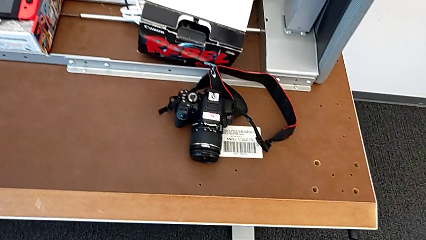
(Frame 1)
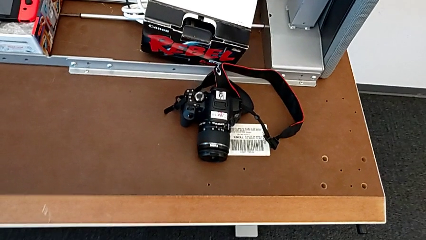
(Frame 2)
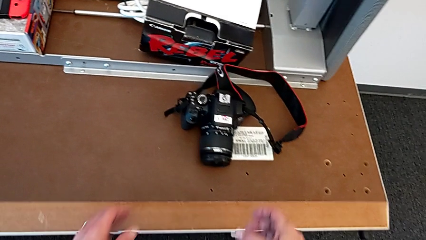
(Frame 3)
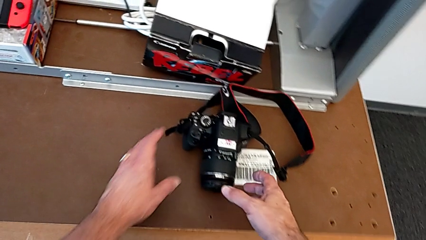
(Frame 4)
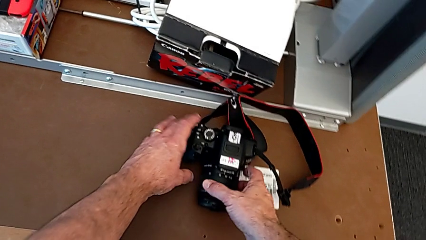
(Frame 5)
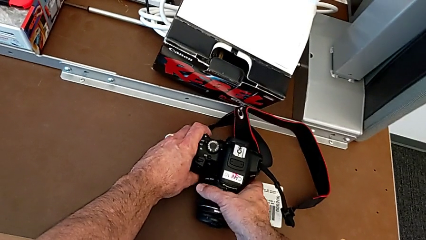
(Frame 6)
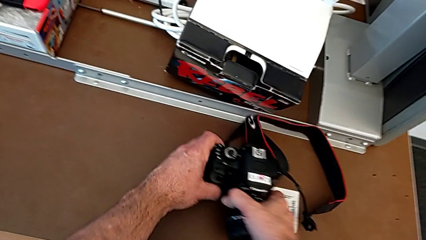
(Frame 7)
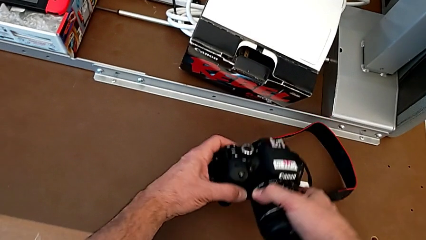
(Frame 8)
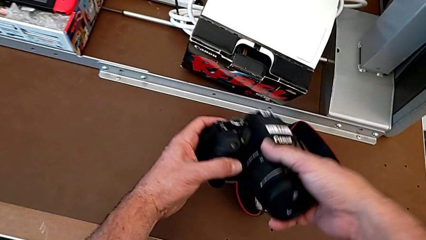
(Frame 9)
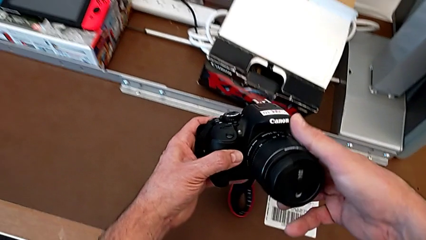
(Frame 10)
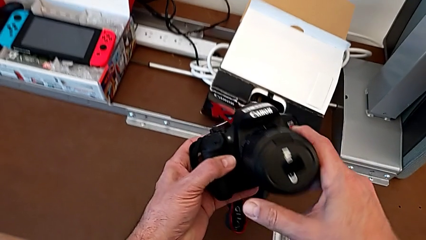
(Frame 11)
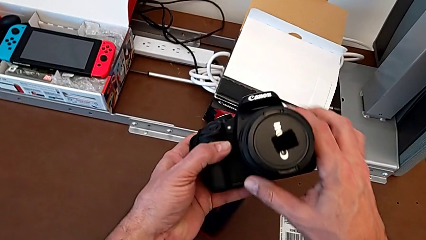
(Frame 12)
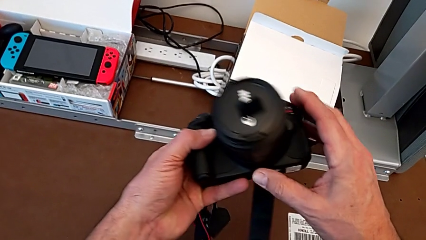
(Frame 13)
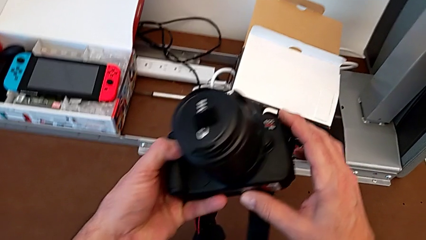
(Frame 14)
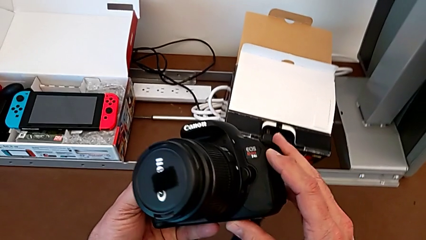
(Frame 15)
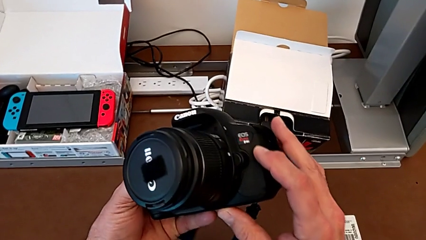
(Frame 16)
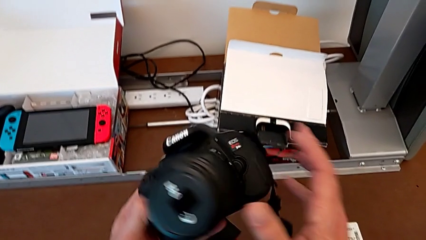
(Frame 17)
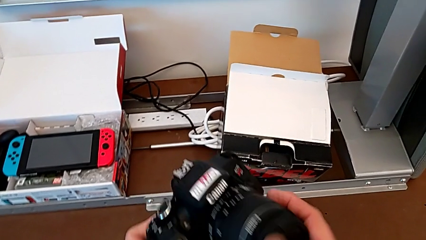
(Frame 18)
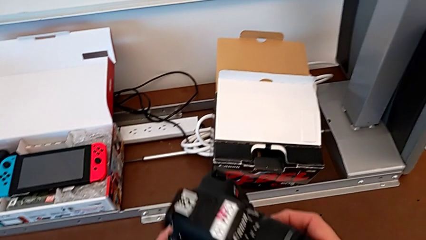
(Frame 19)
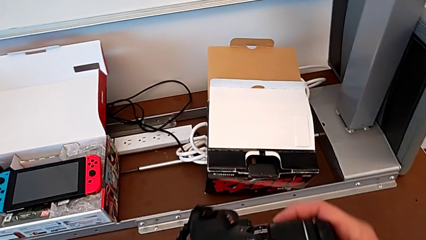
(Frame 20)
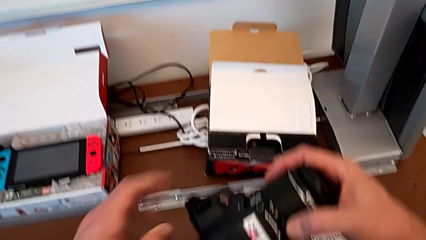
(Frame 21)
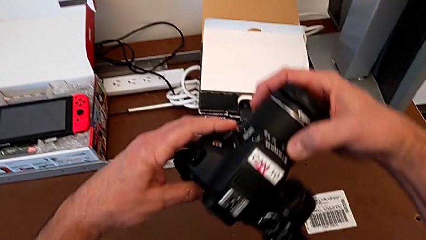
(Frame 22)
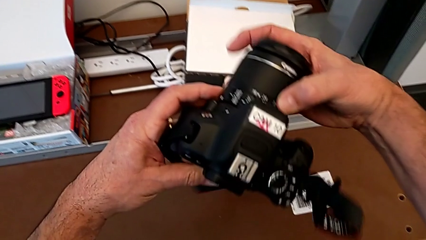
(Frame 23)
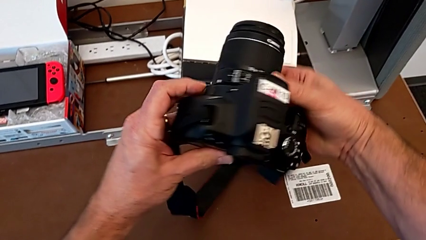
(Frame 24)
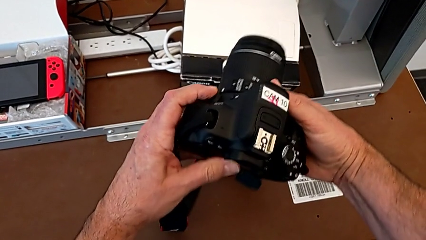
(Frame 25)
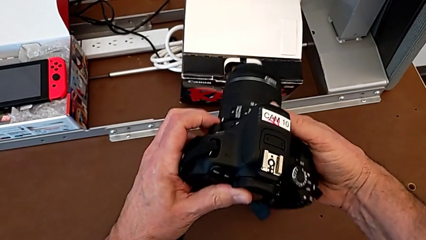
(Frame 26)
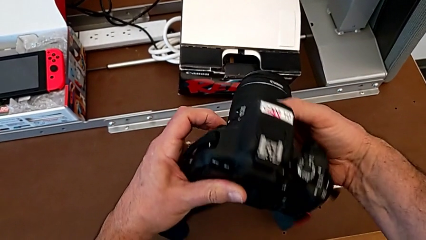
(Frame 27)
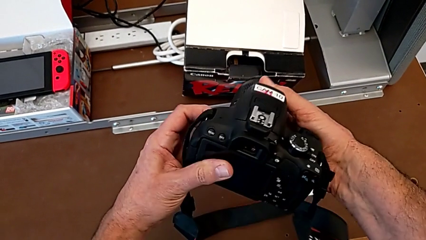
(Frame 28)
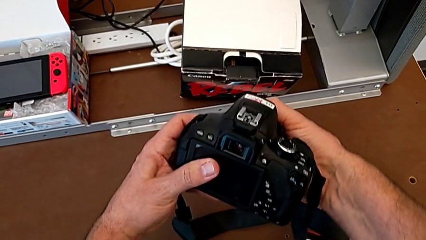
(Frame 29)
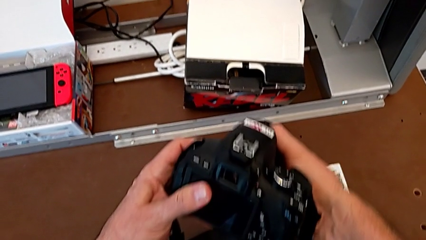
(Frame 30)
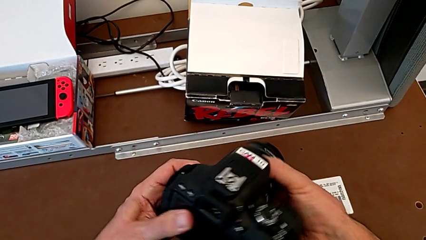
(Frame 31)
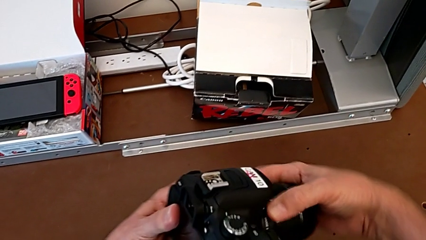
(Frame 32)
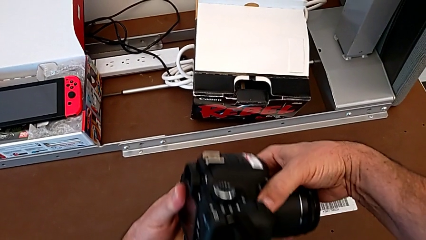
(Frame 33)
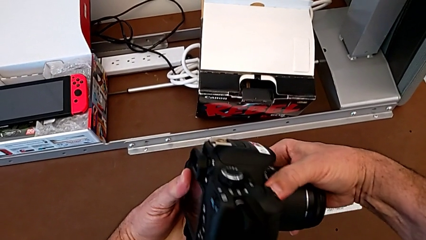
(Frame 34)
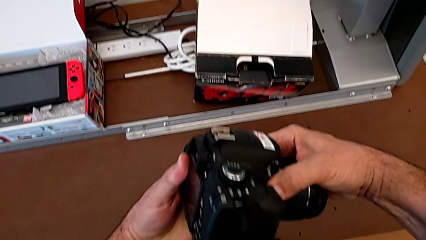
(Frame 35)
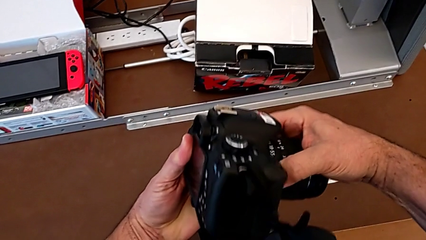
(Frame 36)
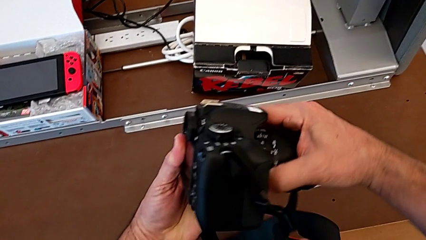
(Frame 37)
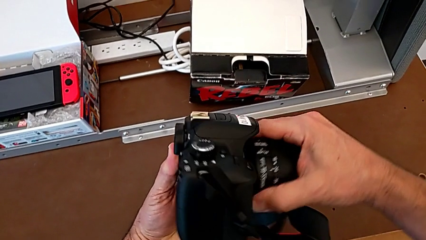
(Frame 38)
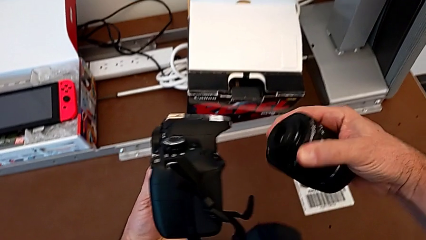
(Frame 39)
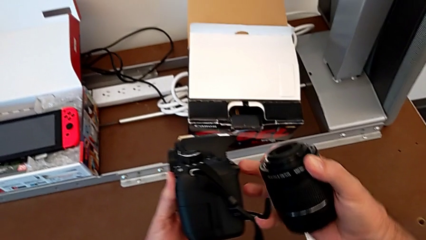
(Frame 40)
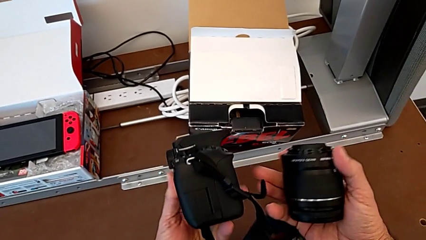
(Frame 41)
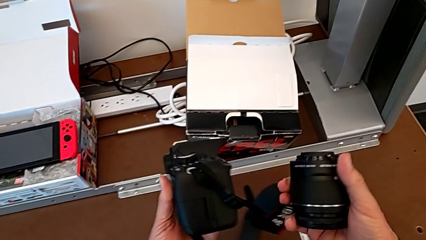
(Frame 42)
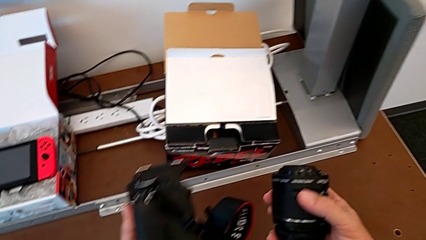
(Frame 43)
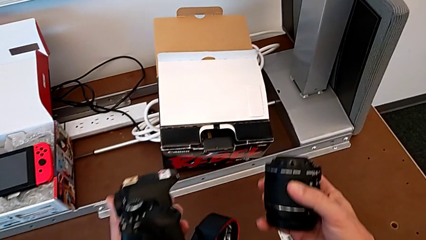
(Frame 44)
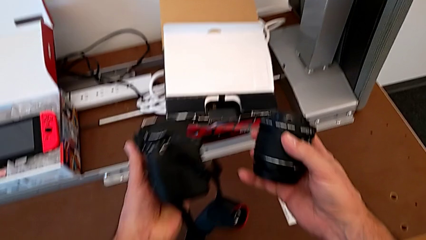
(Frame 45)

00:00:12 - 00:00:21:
The camera wearer detaches their lens. They grab the DSLR, inspect it, press the release button, turn the lens and withdraw it.

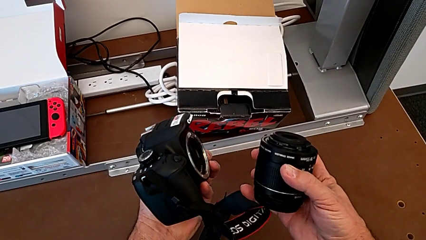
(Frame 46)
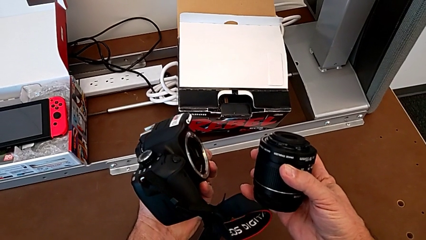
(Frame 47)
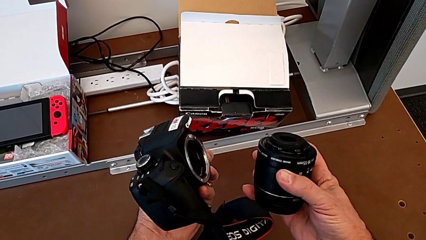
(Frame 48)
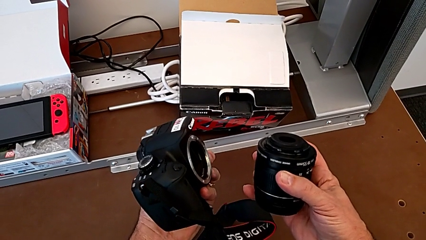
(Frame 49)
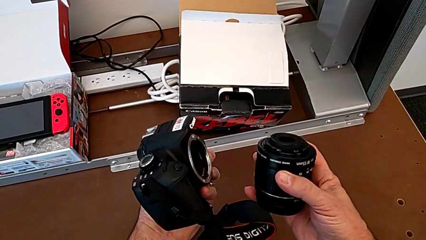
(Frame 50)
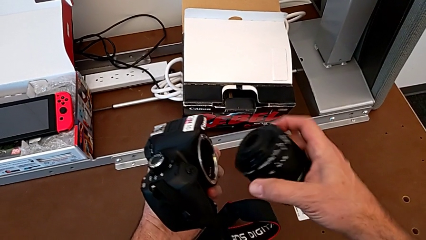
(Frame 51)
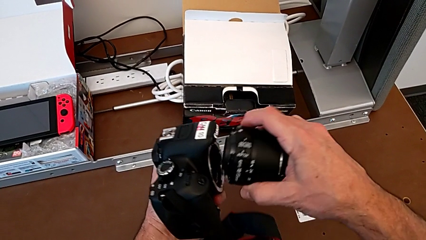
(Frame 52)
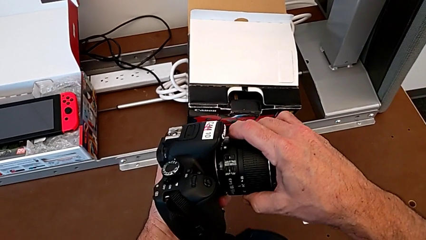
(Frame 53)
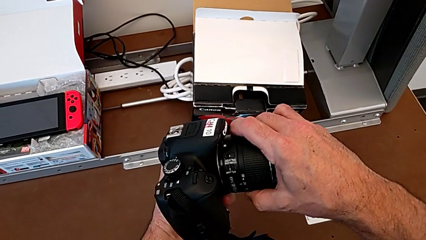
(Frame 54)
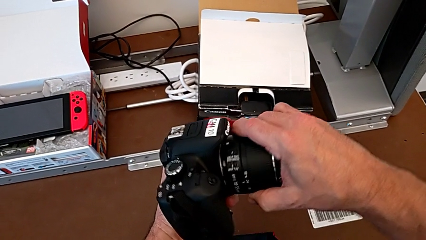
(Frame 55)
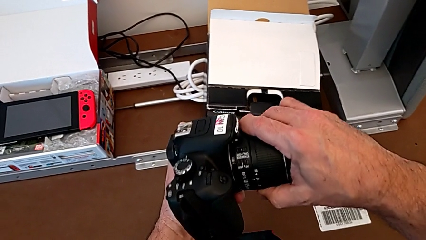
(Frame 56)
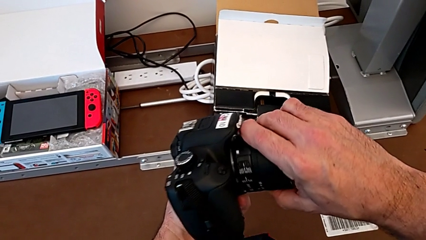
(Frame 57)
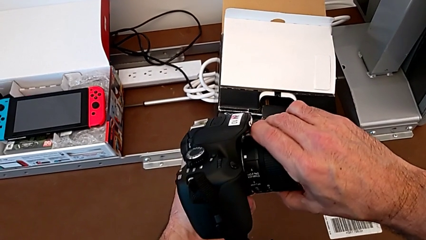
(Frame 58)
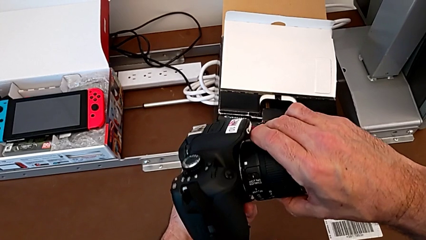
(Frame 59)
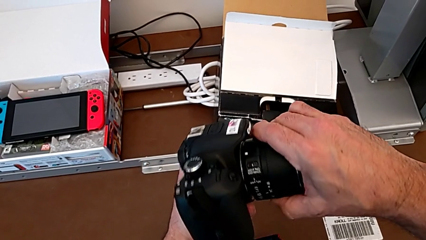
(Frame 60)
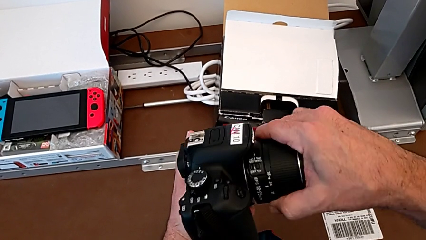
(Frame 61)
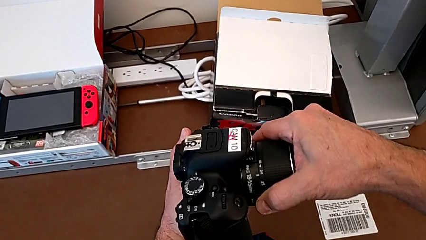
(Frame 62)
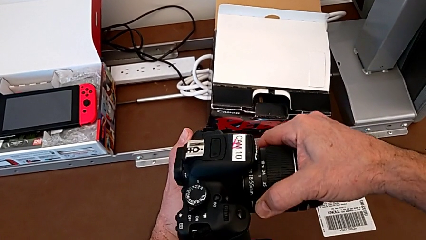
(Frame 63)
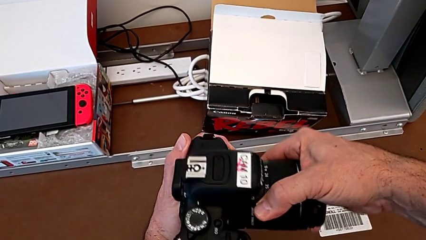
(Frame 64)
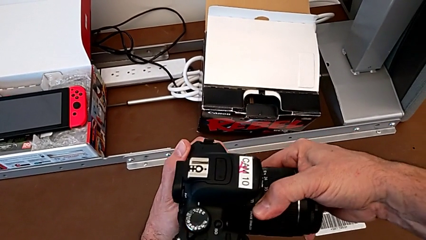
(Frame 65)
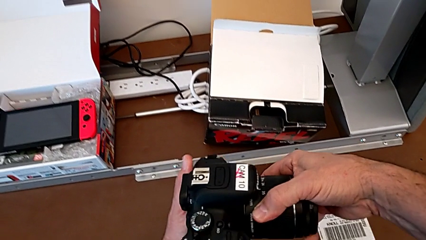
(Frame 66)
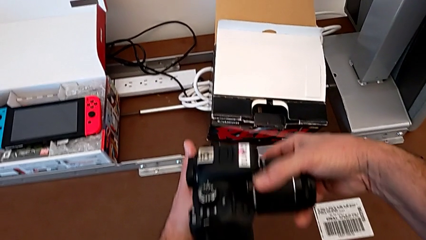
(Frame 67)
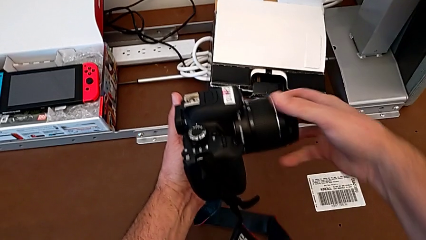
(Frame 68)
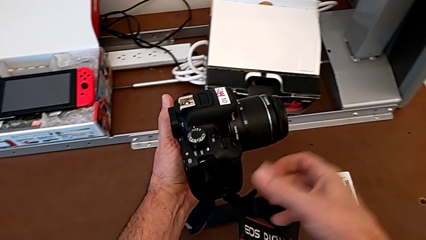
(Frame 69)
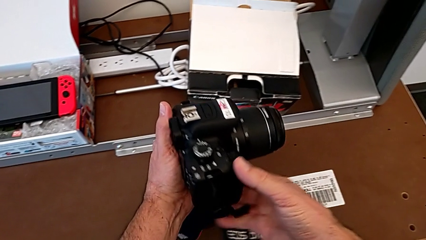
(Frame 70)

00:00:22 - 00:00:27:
The camera wearer attaches their lens. They assemble the lens and turn it.

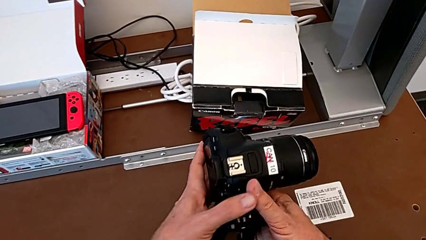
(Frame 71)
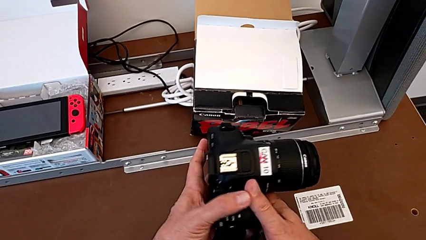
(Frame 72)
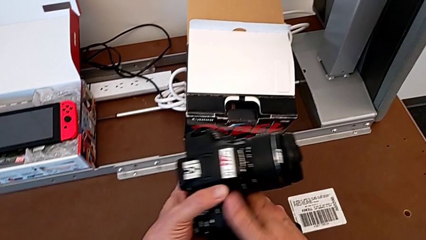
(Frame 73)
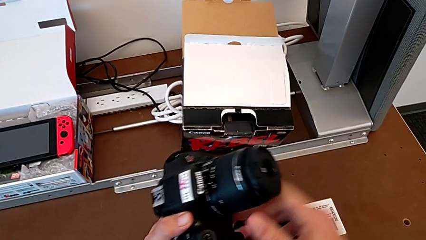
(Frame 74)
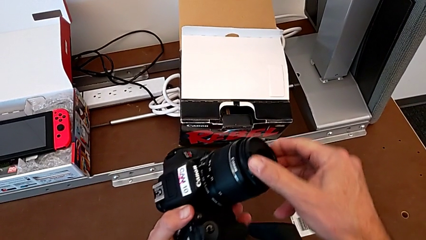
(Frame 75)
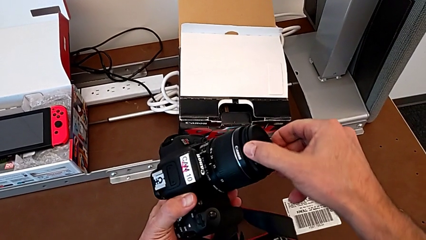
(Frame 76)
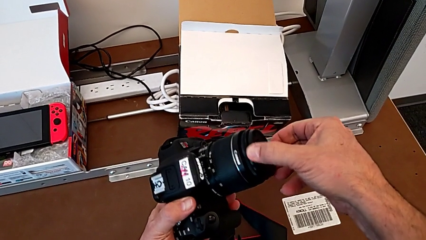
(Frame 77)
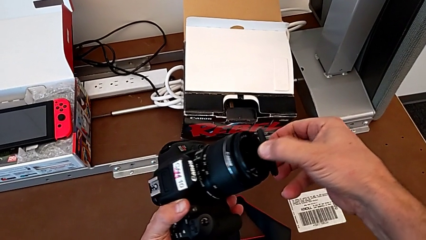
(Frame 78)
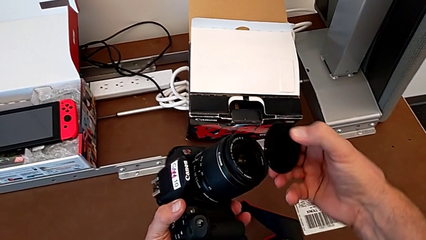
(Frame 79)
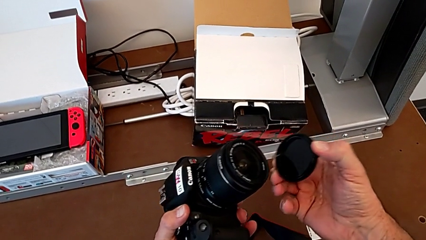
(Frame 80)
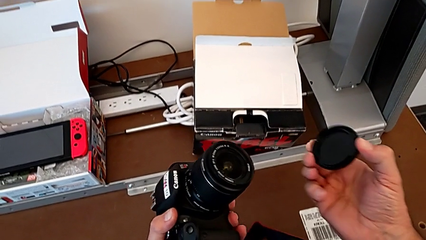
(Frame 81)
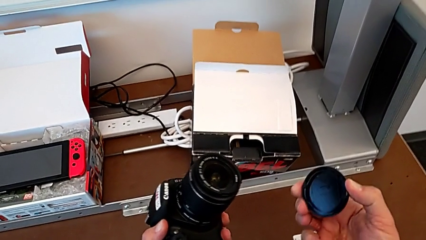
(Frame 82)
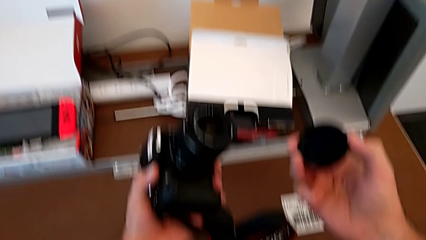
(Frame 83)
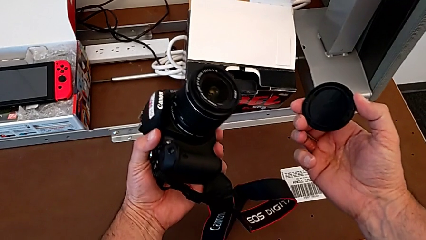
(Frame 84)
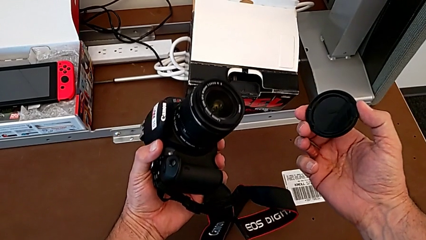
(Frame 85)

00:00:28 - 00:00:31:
The camera wearer detaches the lens cover. They grab the lens cover and withdraw it.
